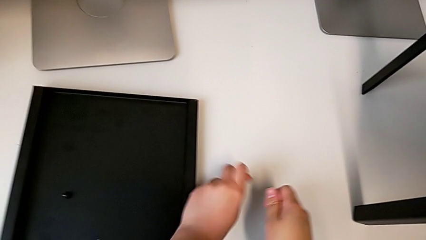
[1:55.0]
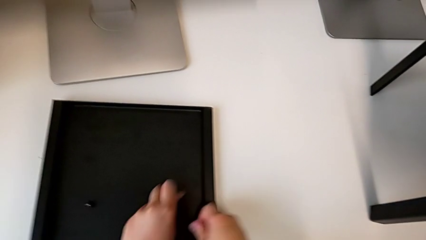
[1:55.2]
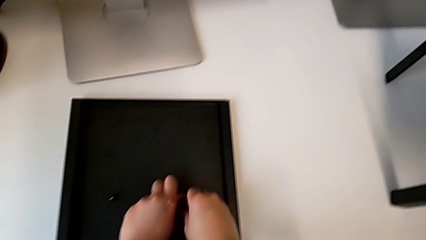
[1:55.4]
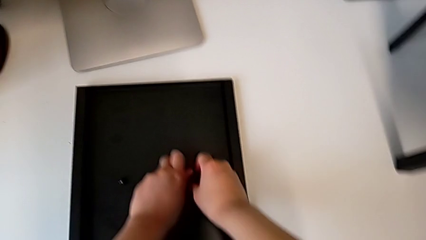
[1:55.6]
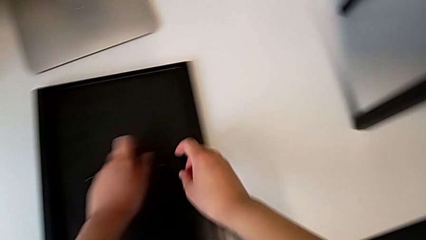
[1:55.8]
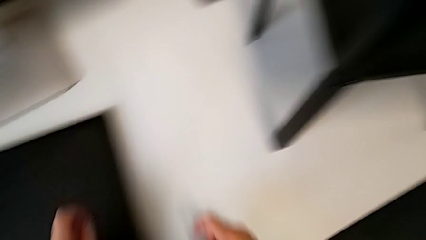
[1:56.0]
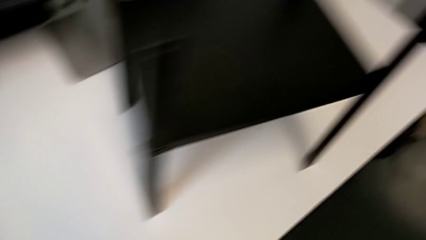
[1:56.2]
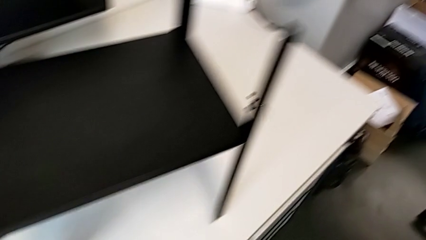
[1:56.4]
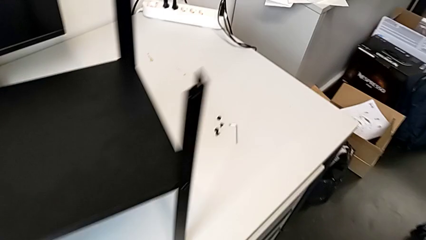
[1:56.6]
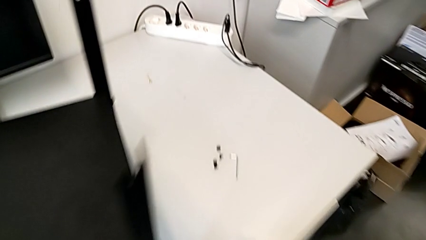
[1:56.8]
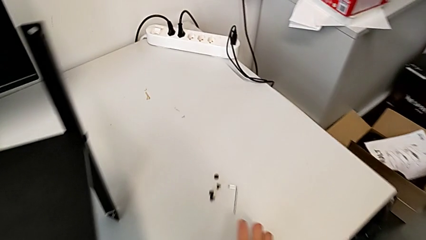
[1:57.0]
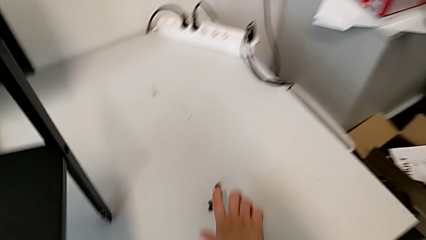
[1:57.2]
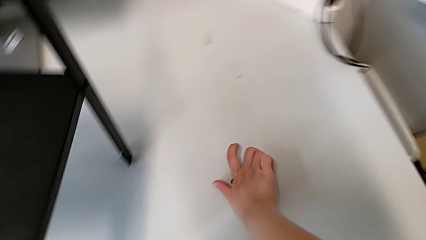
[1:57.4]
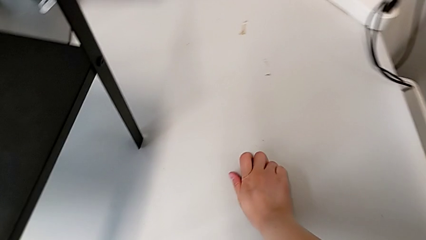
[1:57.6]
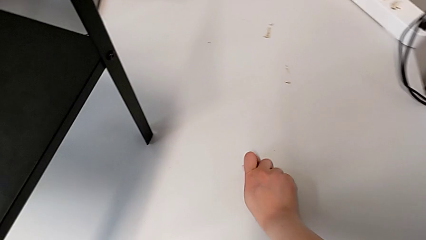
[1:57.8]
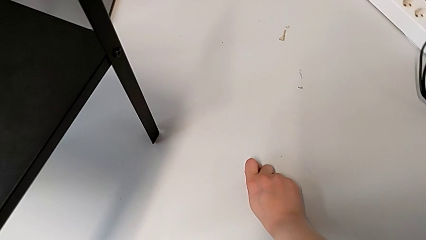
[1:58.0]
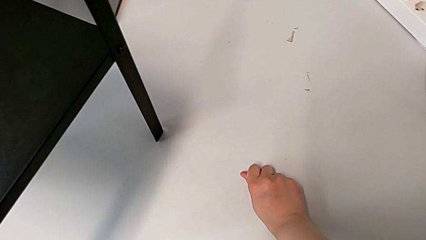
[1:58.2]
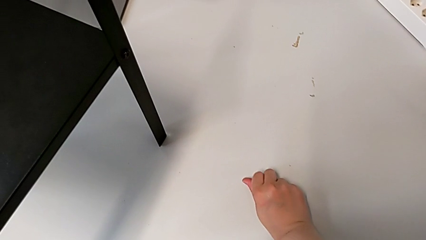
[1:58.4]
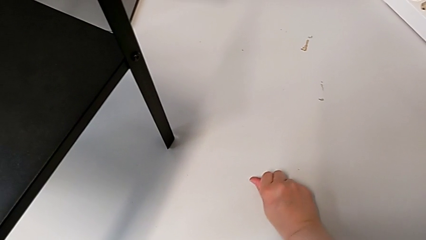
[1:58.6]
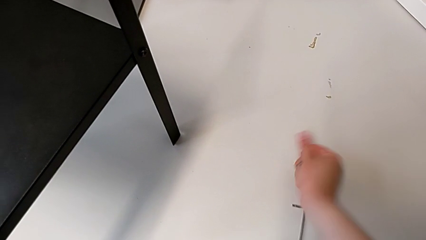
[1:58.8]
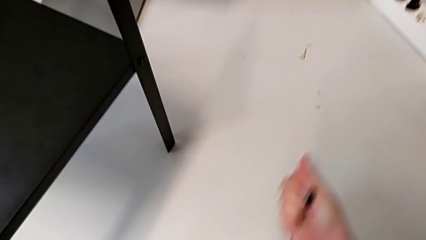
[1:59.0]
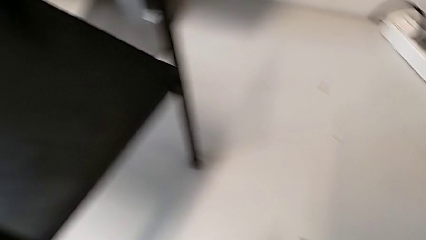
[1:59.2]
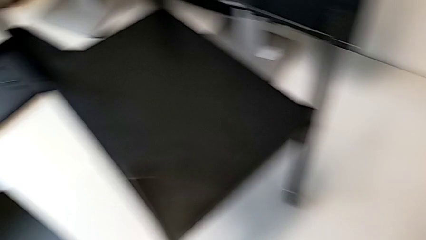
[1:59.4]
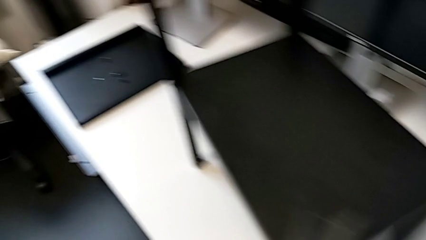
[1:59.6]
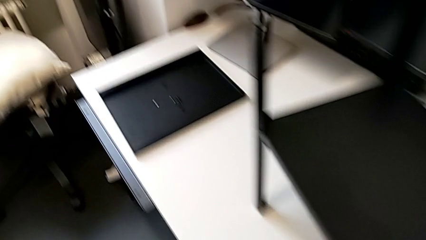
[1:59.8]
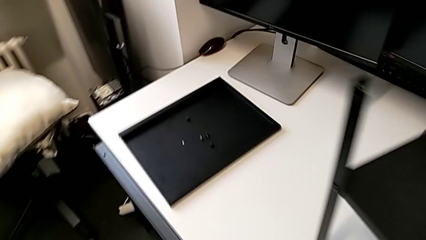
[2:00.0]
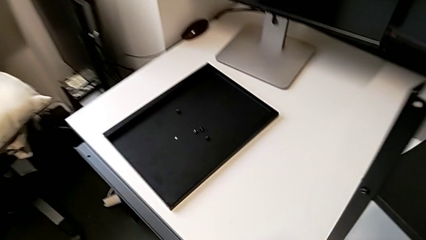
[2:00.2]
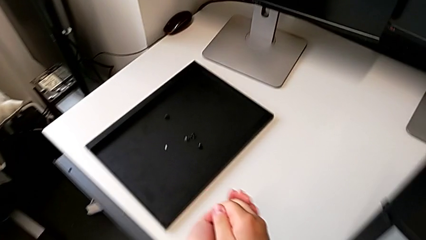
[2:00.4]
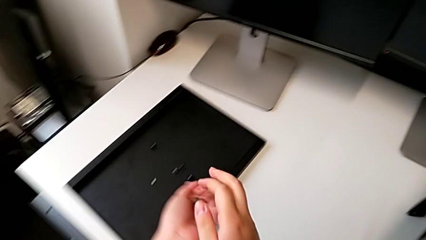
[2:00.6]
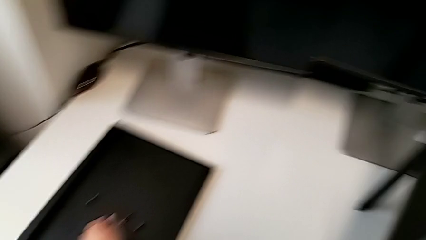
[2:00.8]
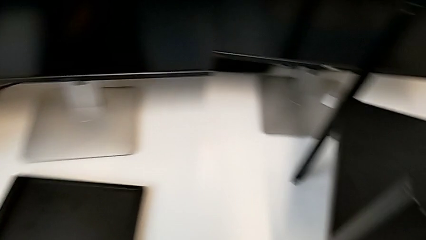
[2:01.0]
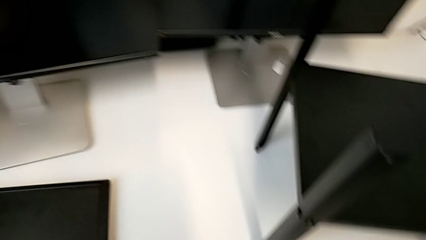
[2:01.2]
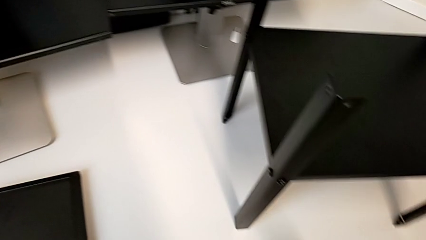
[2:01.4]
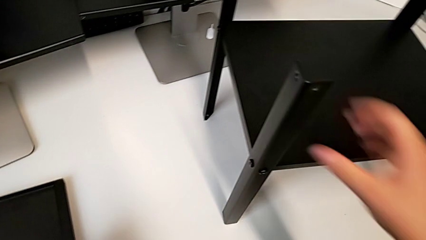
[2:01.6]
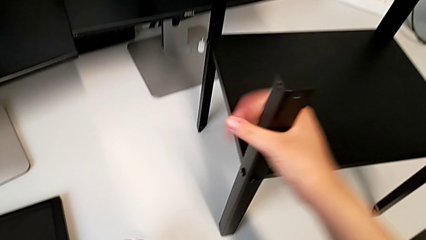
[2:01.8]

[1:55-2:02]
The camera wearer is disassembling the top table of the furniture. They place the hex socket head, grab it and place it.

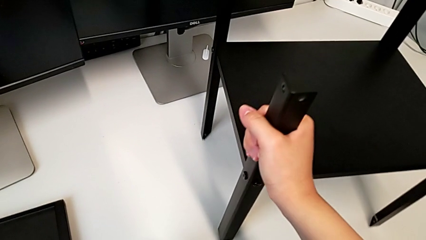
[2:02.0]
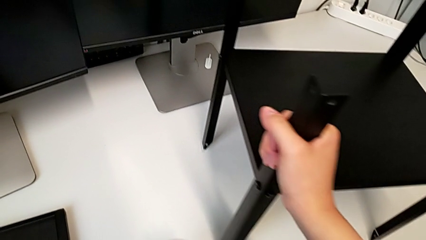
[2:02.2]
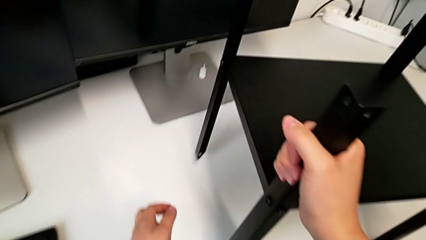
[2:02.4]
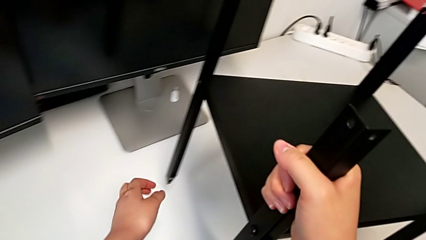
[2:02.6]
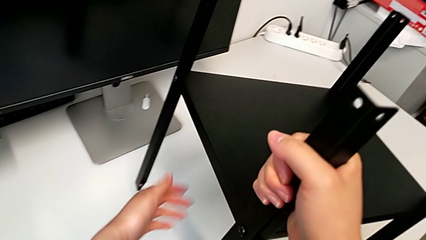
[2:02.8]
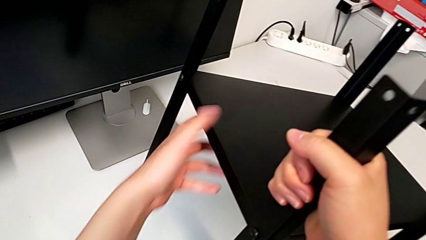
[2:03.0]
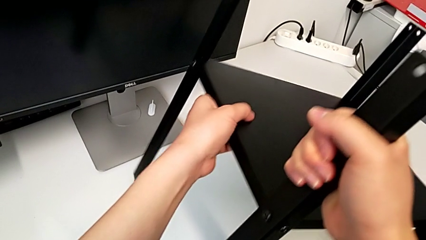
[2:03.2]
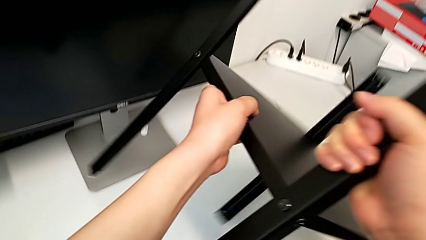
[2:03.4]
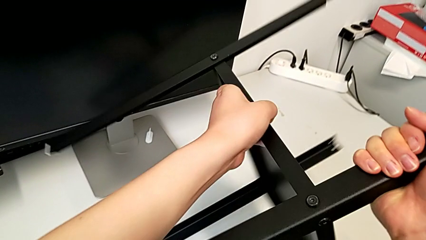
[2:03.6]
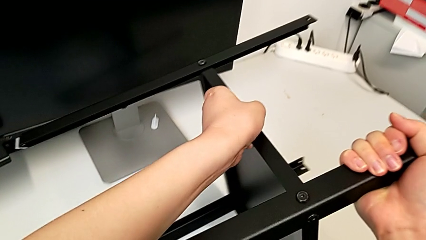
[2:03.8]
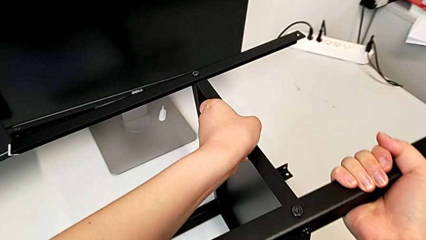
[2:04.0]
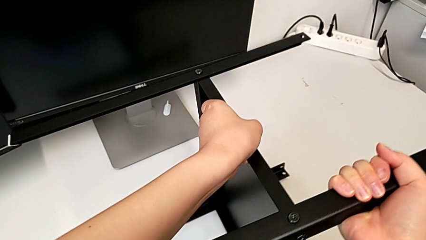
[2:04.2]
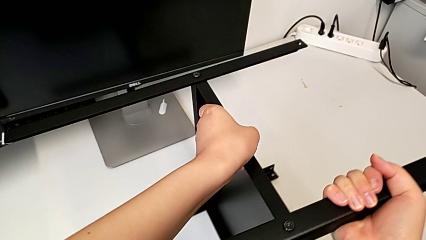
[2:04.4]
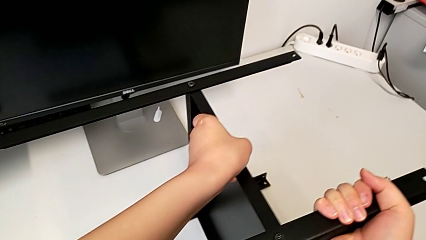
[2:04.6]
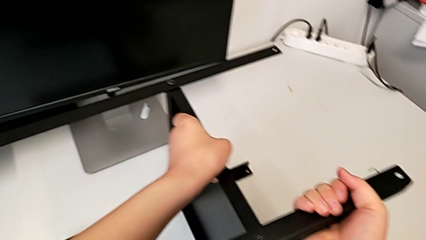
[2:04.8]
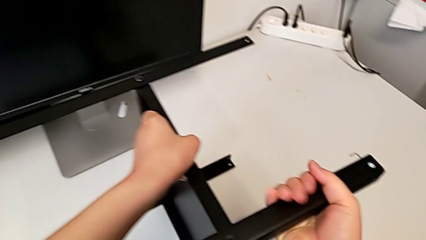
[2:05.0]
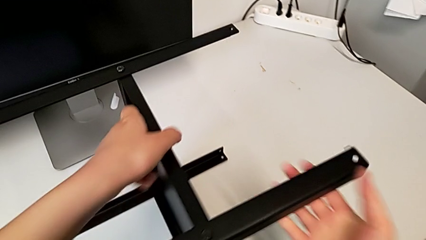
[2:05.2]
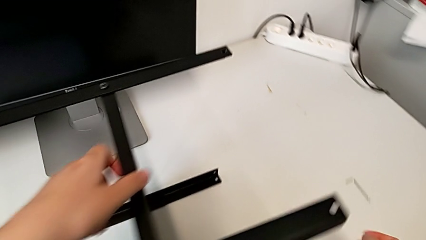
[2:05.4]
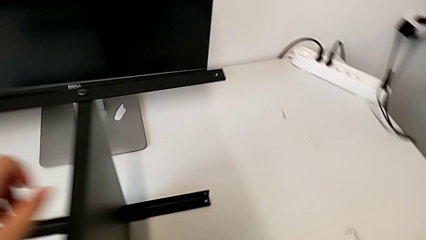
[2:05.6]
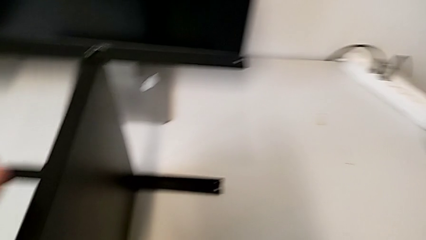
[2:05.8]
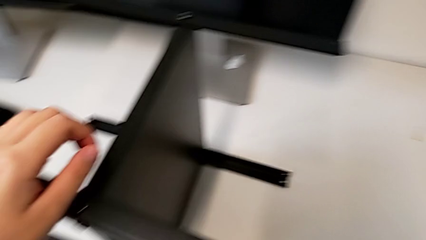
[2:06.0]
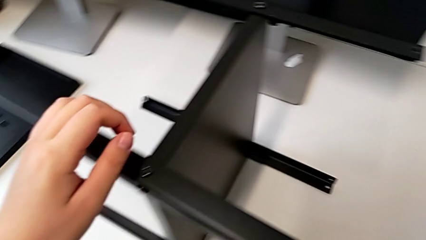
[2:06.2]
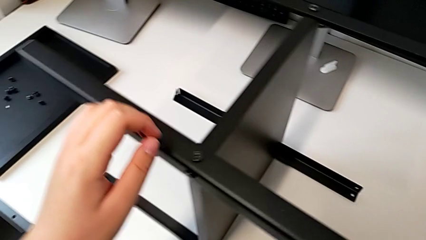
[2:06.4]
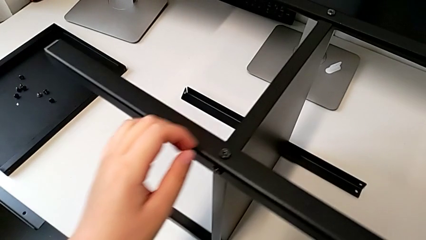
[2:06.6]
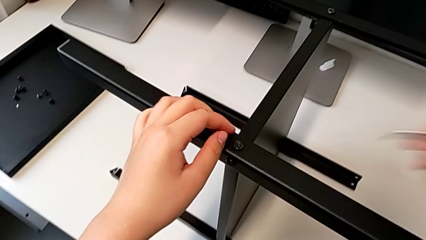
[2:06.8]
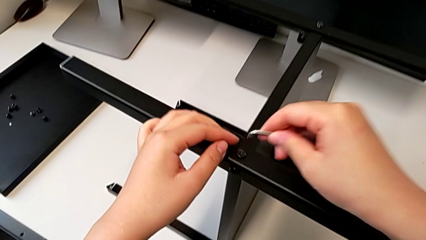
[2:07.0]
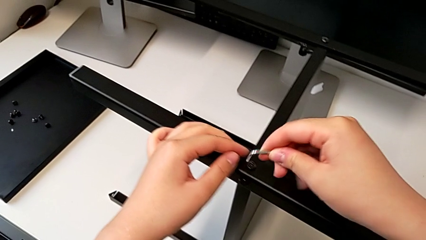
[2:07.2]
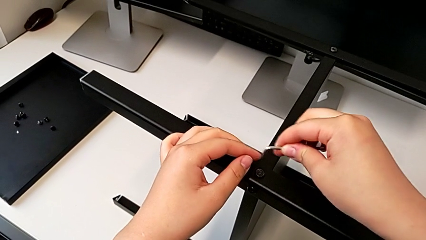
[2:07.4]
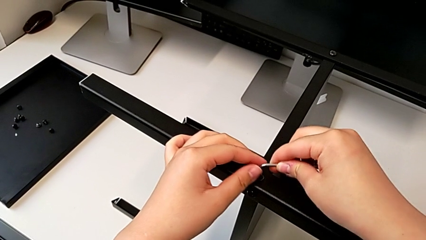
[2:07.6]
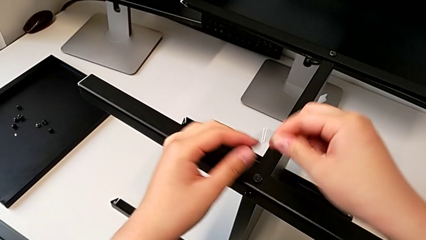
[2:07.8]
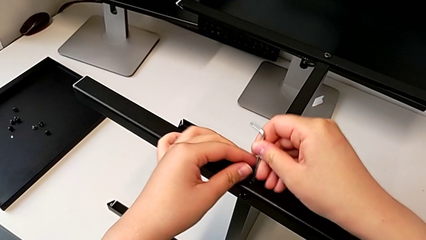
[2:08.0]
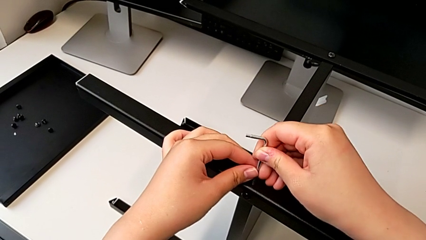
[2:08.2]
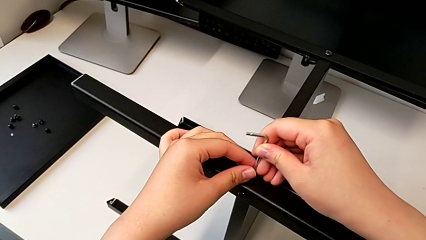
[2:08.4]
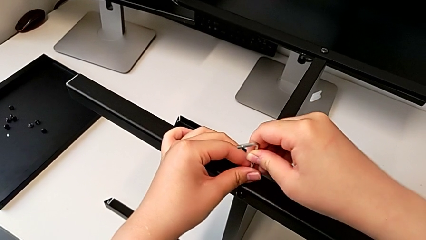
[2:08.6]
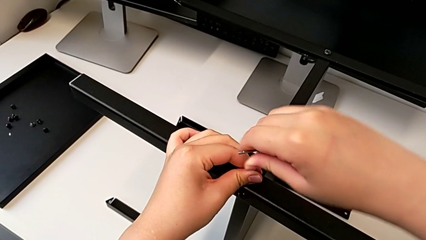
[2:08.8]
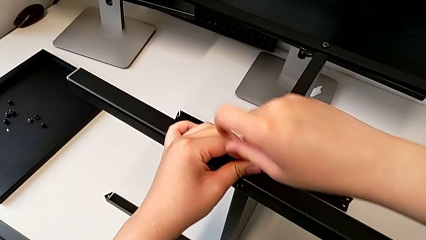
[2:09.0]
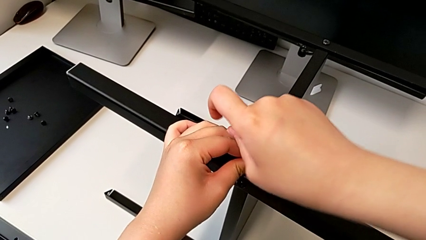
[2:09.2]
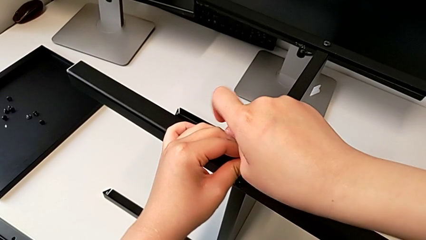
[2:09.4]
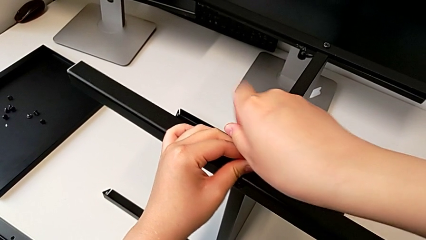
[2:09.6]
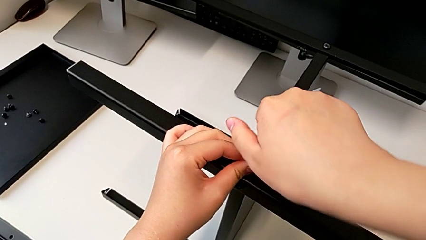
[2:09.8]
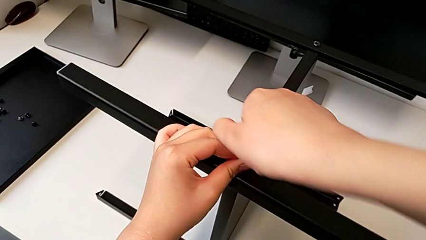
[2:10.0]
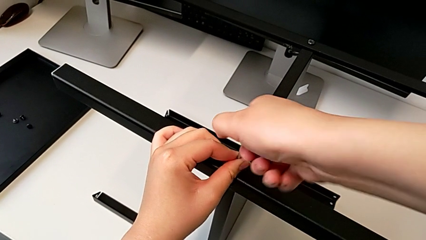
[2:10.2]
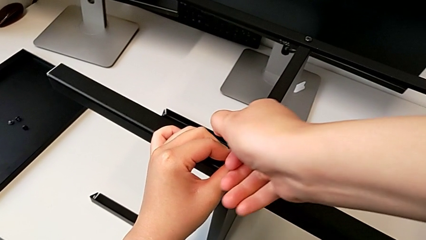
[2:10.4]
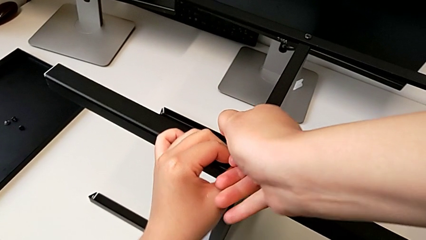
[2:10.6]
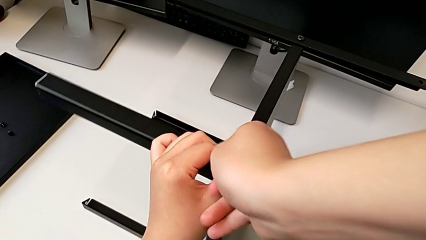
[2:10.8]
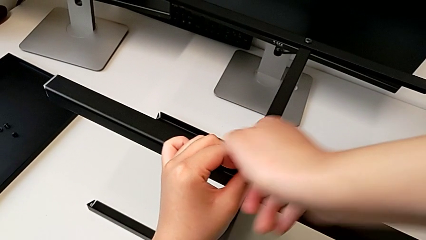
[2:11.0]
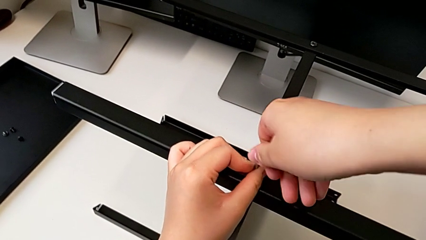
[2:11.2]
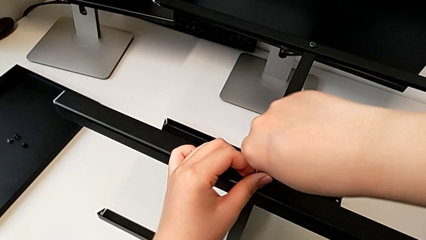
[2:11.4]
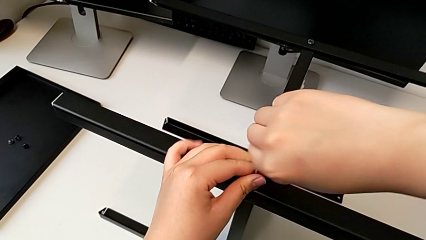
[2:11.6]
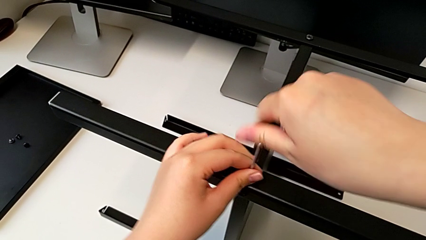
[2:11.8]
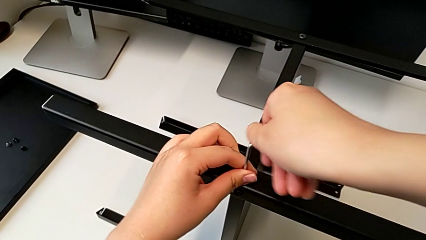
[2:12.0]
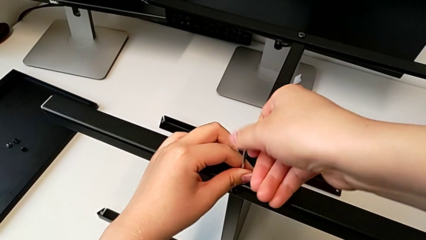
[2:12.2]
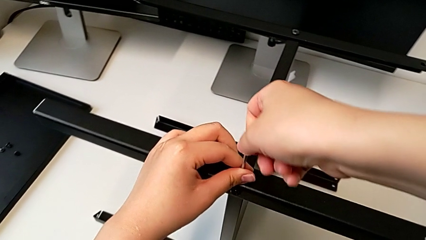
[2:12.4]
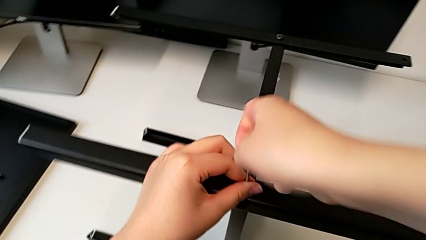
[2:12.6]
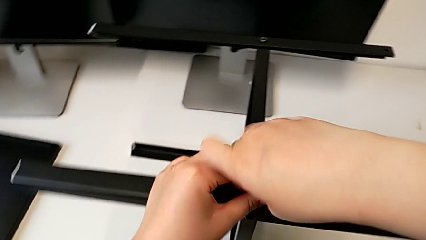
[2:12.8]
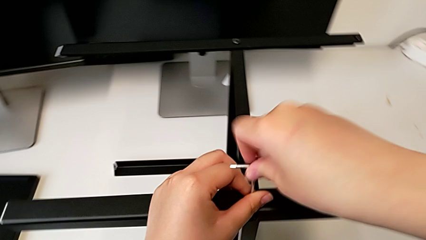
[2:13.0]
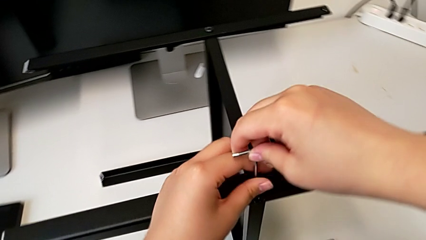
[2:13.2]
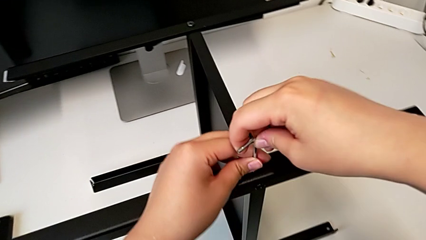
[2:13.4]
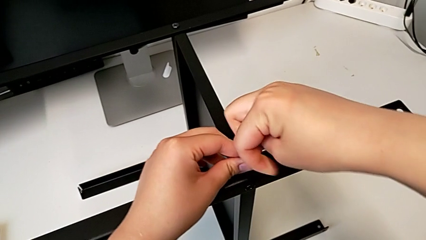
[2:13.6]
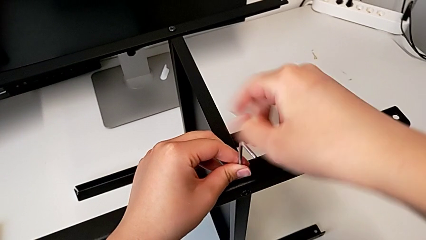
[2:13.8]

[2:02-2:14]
The camera wearer is disassembling the first leg of the furniture. They rotate the nightstand, approach the Allen wrench, rotate it, insert it and begin to unscrew the hex socket head.
